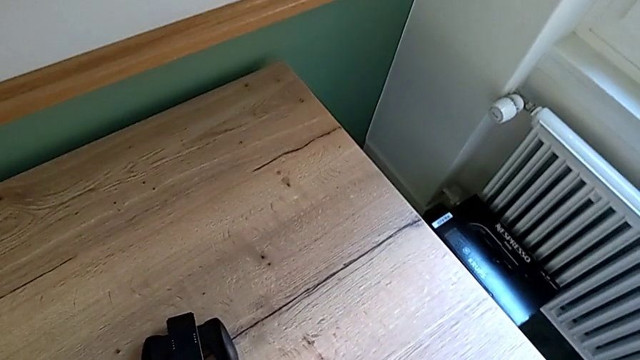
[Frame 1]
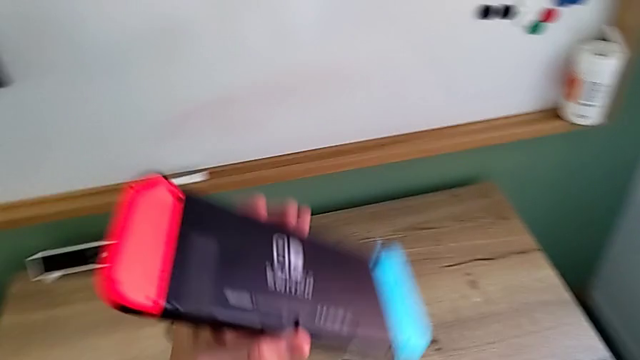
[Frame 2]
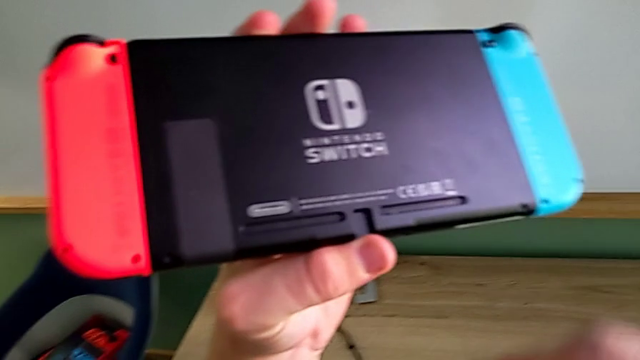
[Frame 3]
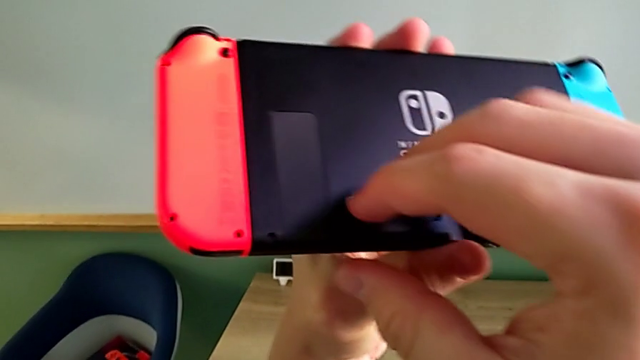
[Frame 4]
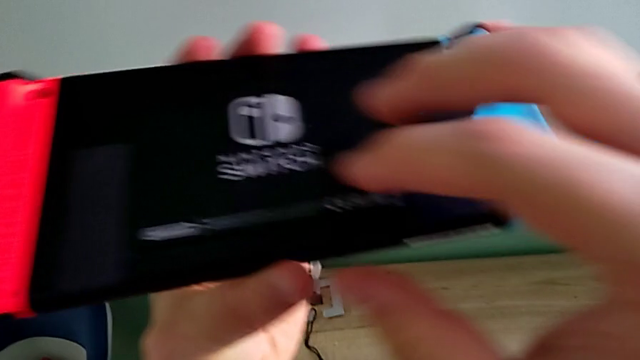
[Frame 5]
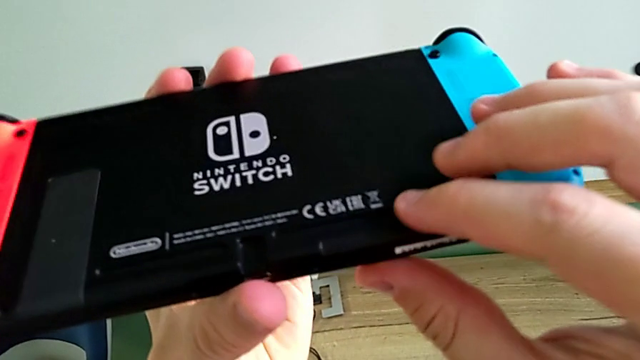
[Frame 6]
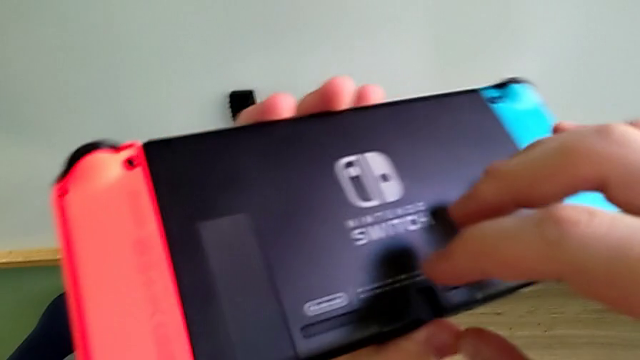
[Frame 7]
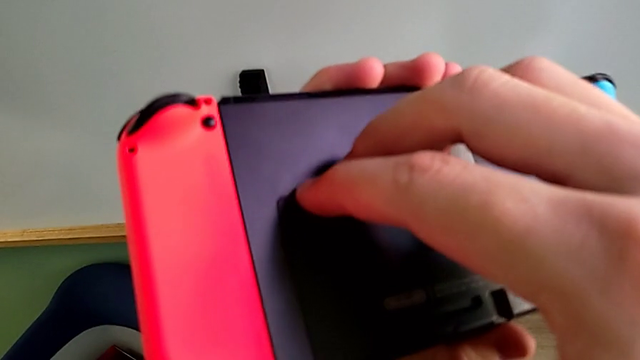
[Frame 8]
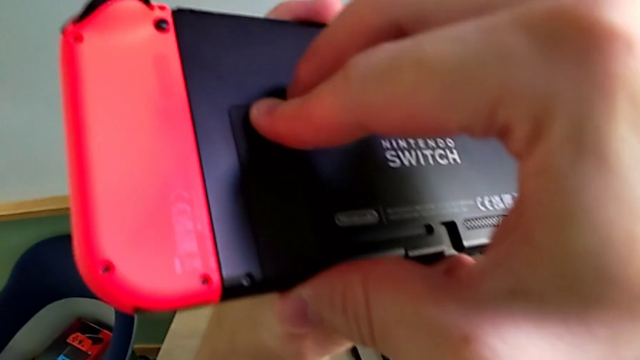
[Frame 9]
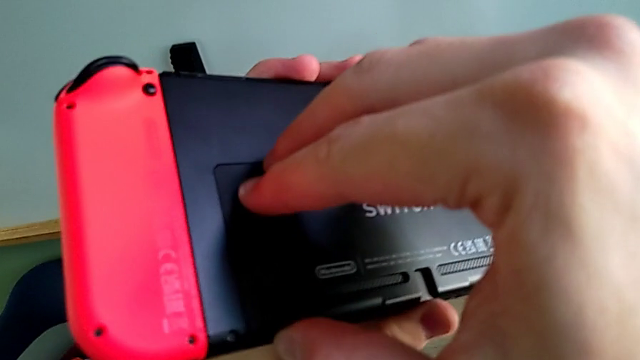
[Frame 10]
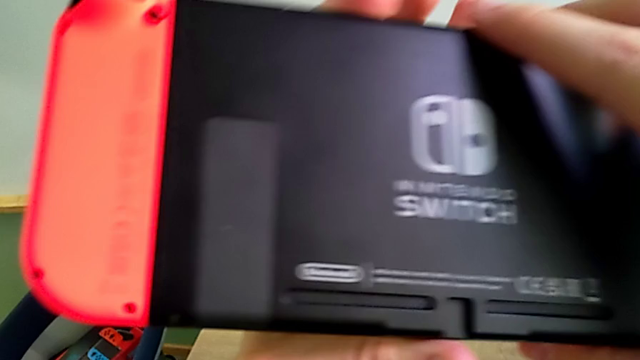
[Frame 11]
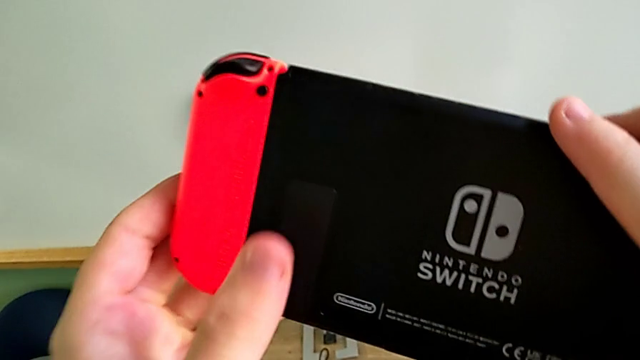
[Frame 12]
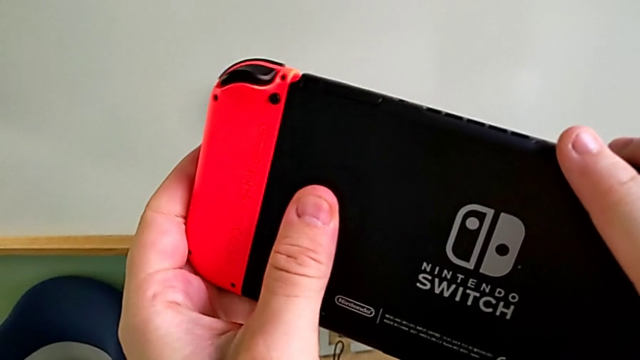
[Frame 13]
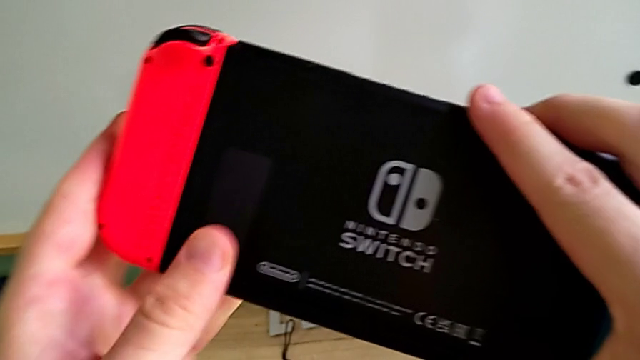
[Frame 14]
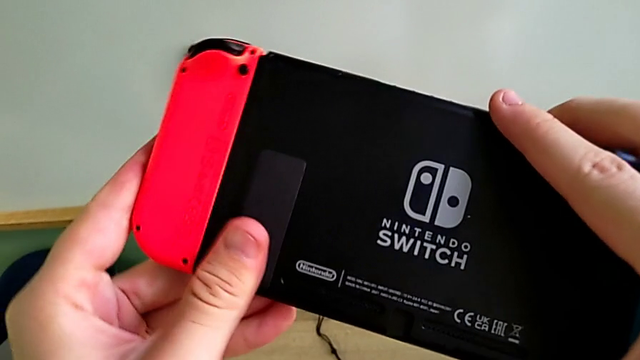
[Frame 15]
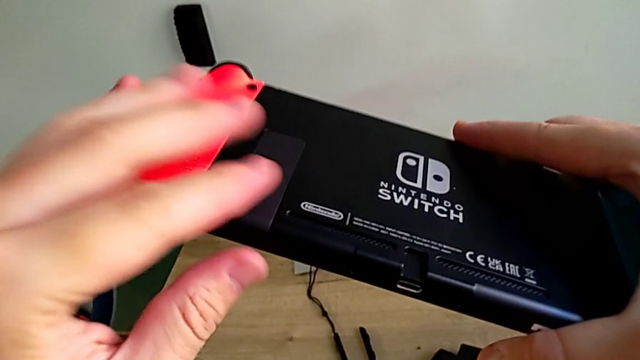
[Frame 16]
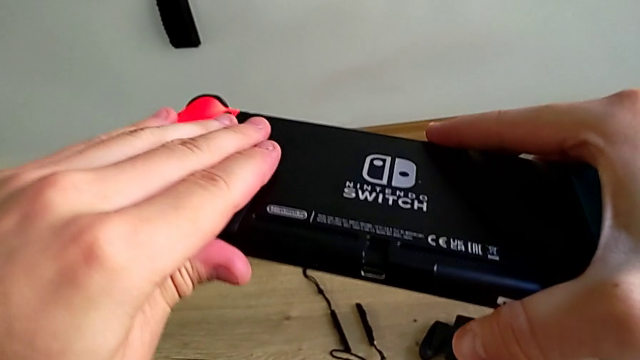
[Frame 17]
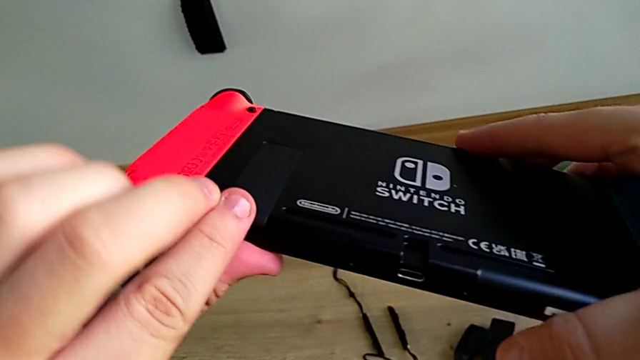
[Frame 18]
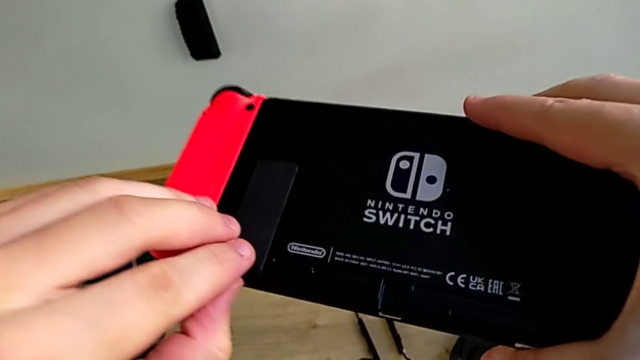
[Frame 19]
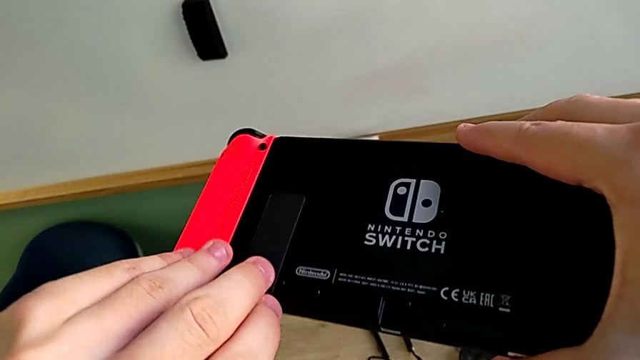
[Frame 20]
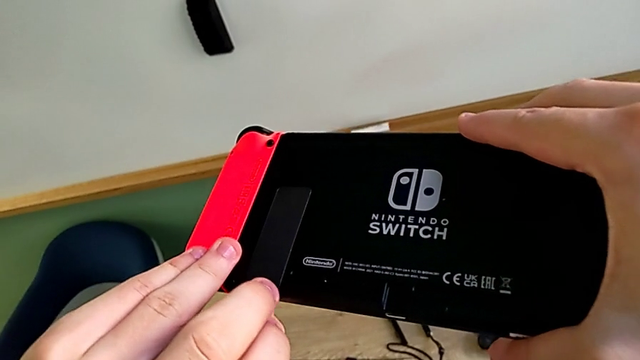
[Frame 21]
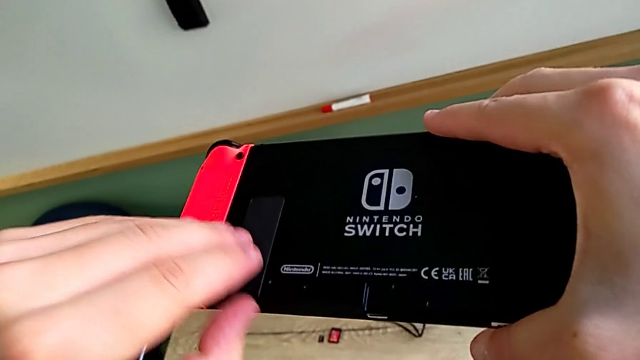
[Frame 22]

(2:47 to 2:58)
The camera wearer is standing the Nintendo Switch with its kickstand. They grab the Nintendo Switch and touch the kickstand.

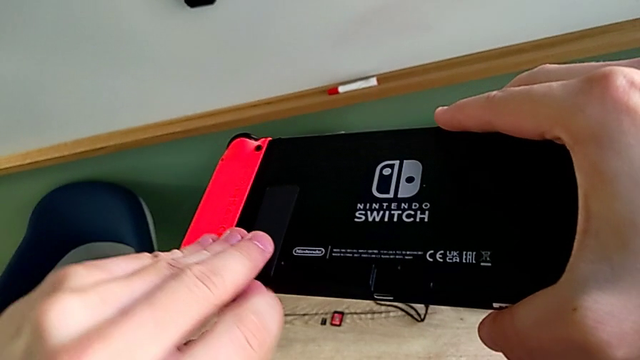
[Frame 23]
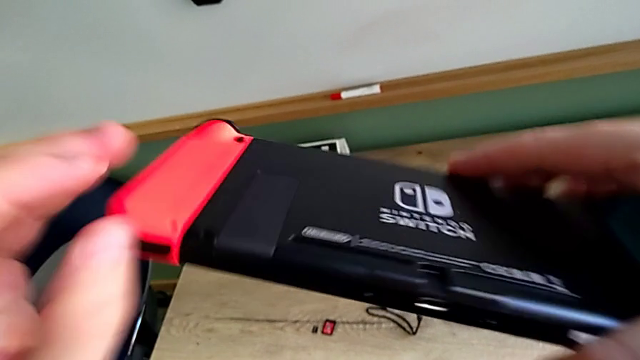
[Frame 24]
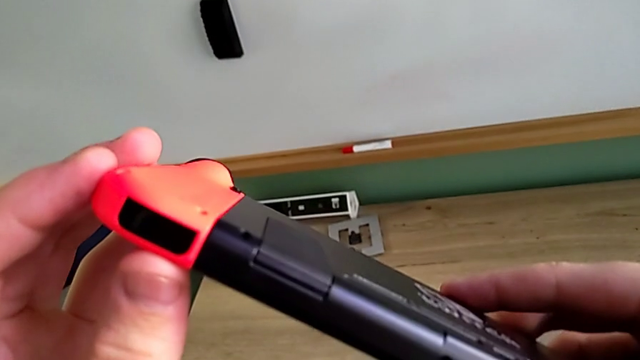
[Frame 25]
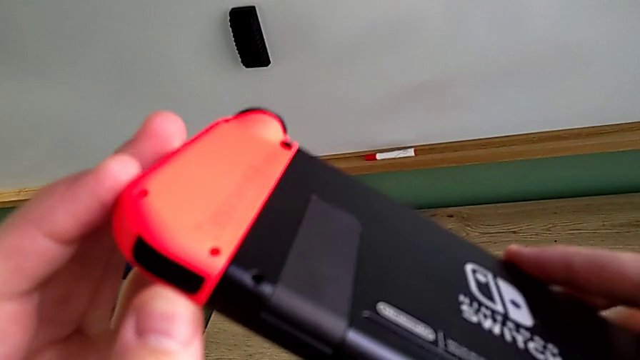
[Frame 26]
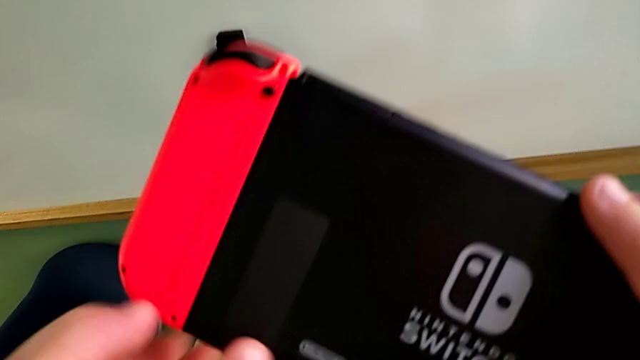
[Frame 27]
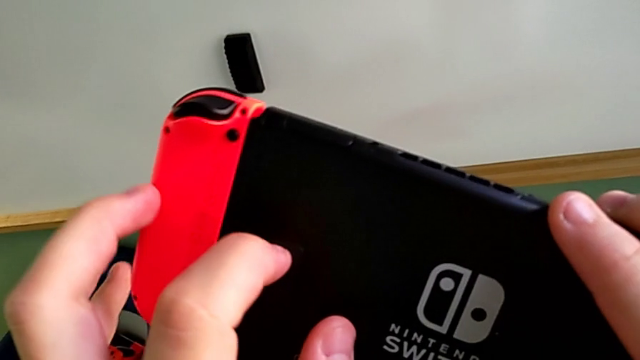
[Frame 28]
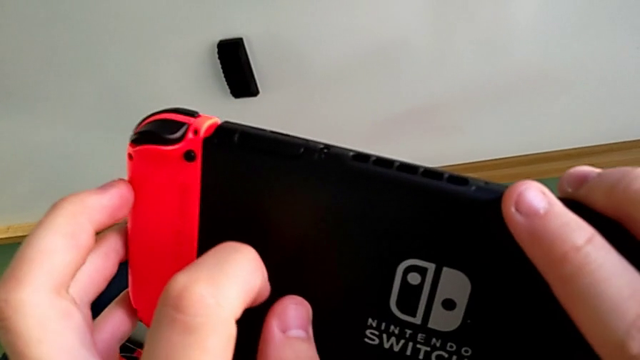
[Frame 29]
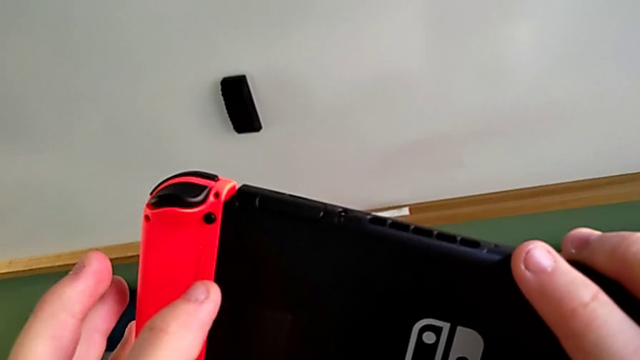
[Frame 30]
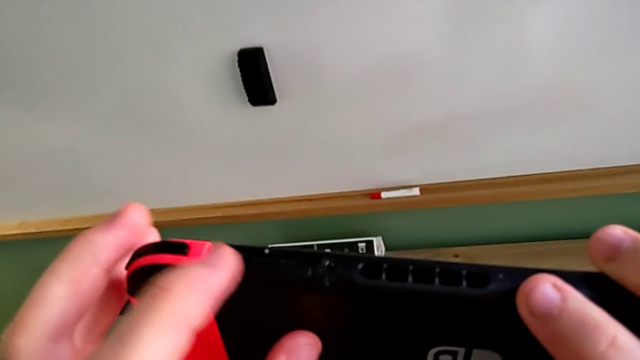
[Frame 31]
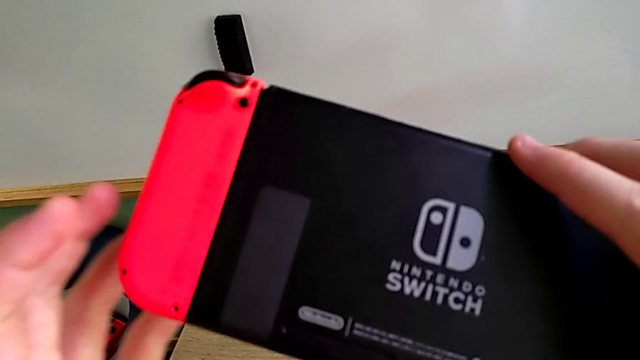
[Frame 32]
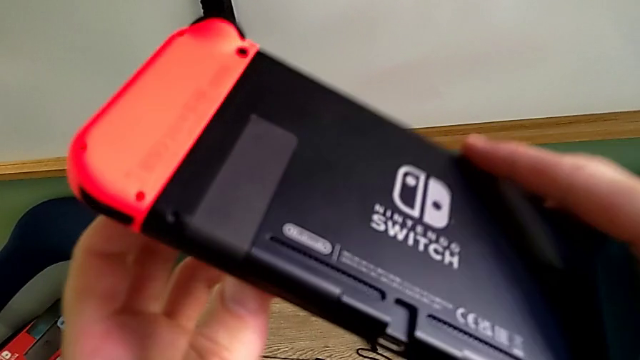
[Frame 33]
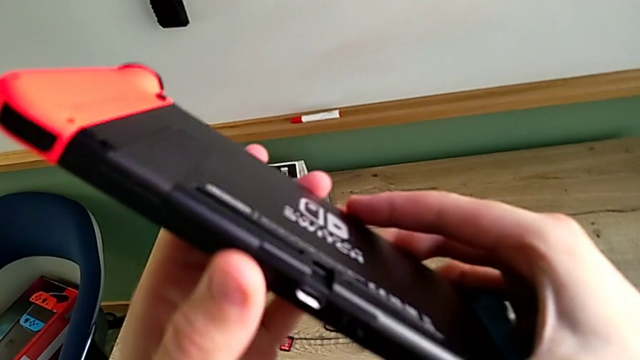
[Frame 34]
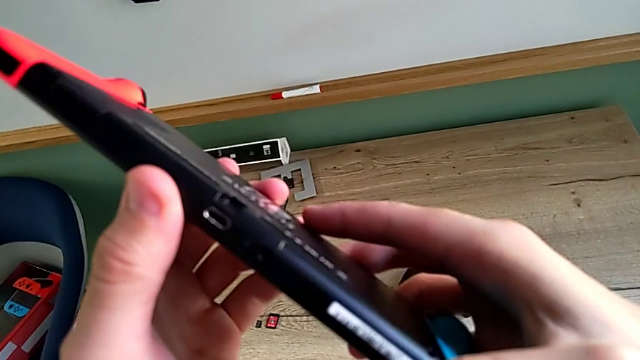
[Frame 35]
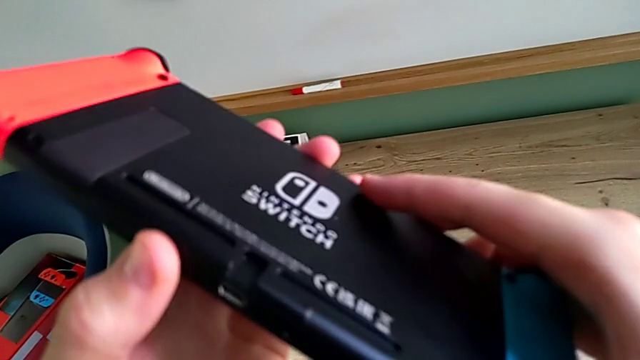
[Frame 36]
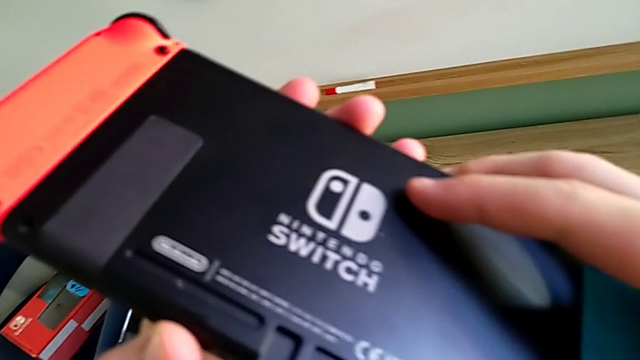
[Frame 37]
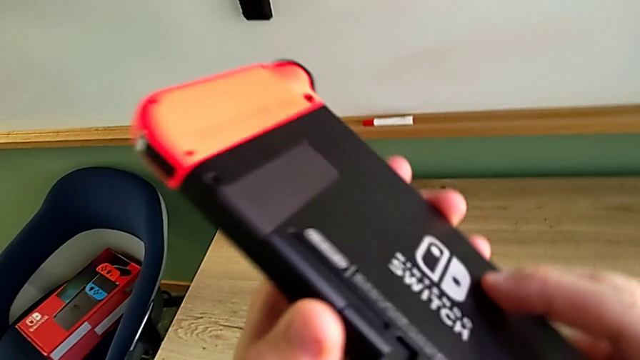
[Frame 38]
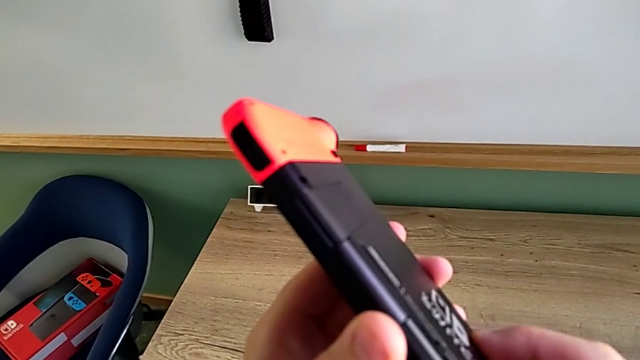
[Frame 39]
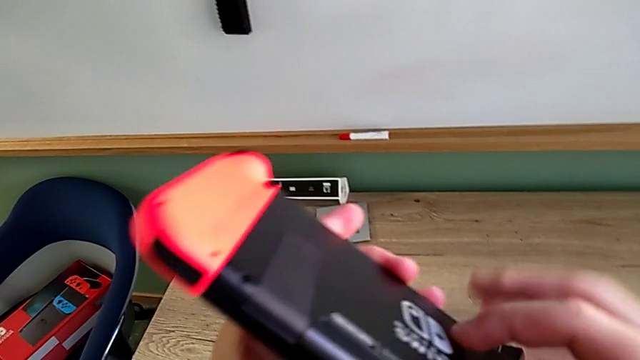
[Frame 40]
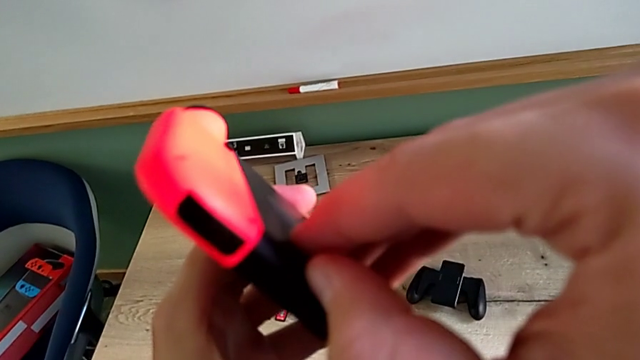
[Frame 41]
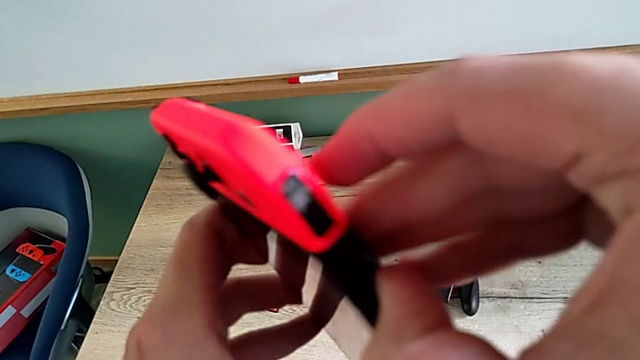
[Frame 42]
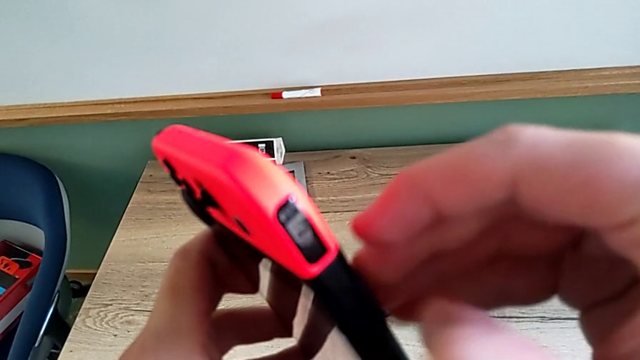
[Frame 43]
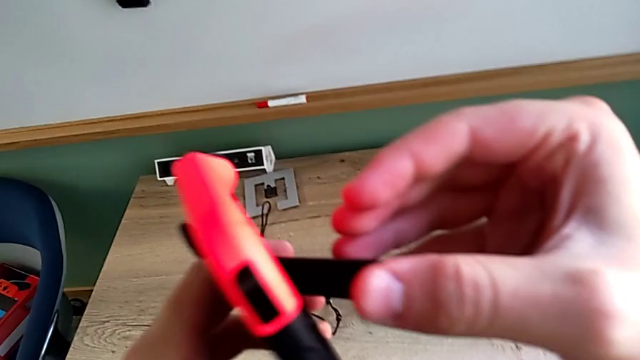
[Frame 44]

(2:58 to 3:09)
The camera wearer is standing the Nintendo Switch with its kickstand. They inspect the kickstand and begin to open it.
